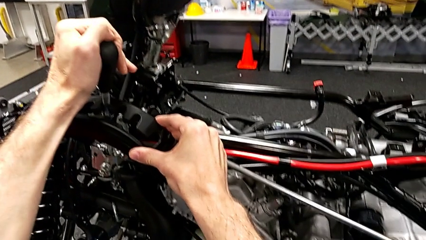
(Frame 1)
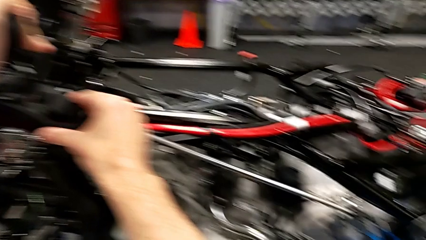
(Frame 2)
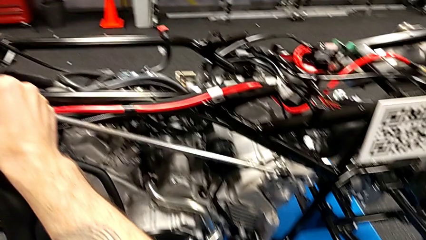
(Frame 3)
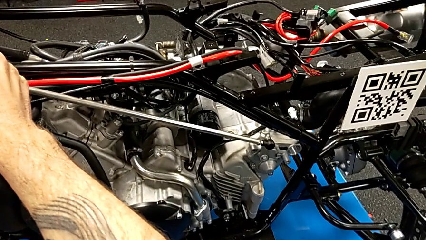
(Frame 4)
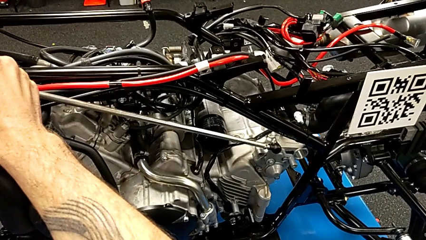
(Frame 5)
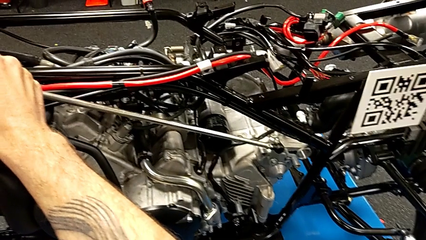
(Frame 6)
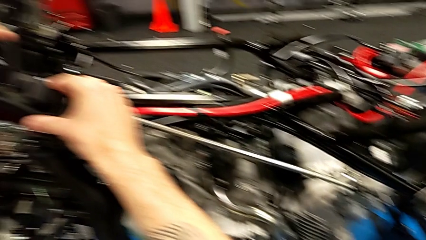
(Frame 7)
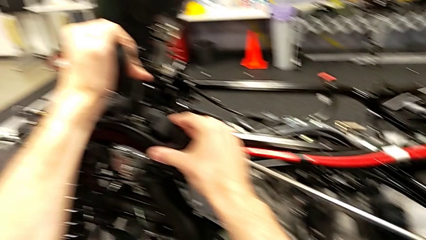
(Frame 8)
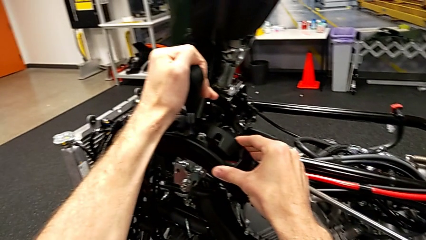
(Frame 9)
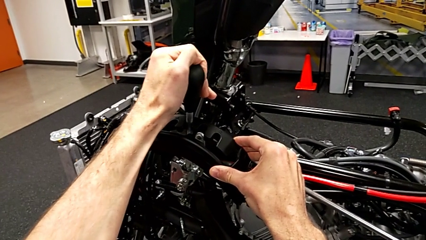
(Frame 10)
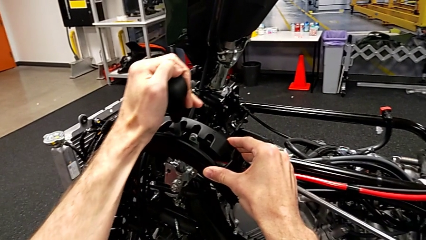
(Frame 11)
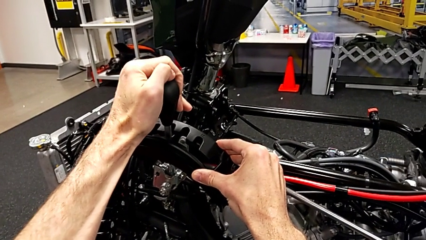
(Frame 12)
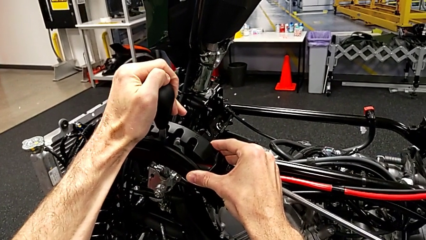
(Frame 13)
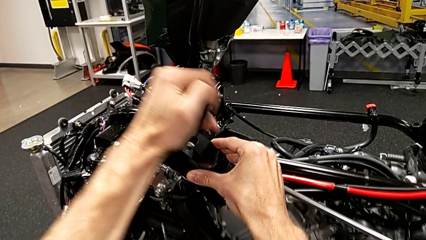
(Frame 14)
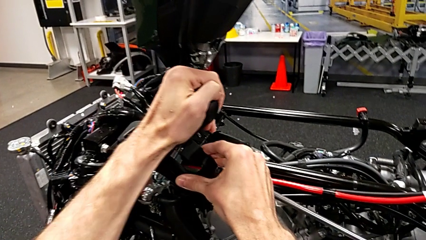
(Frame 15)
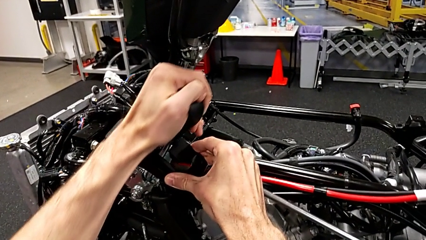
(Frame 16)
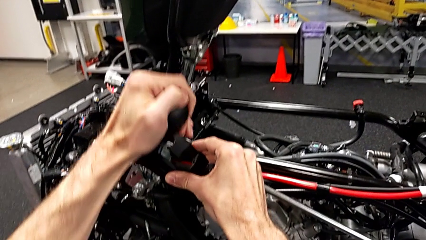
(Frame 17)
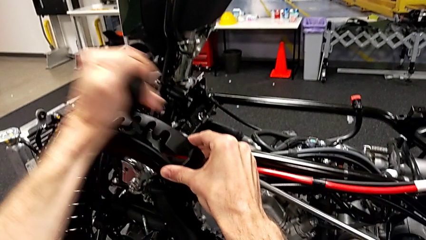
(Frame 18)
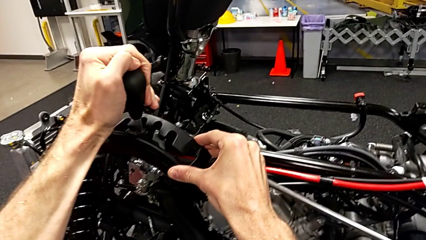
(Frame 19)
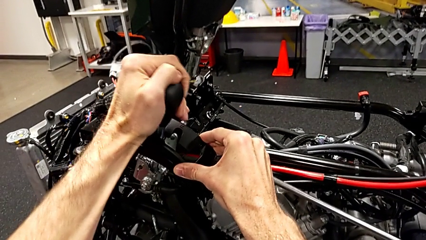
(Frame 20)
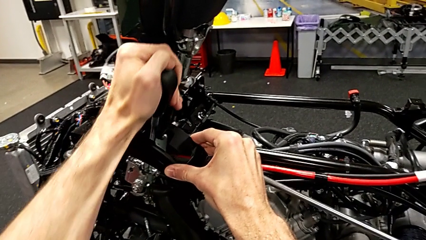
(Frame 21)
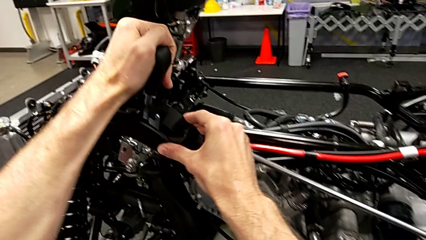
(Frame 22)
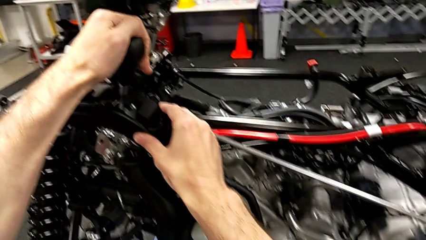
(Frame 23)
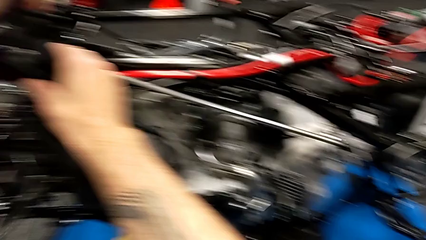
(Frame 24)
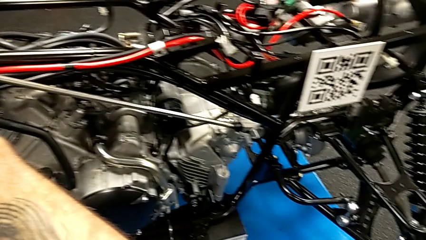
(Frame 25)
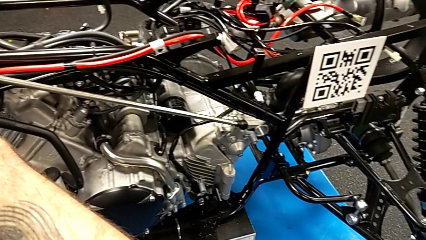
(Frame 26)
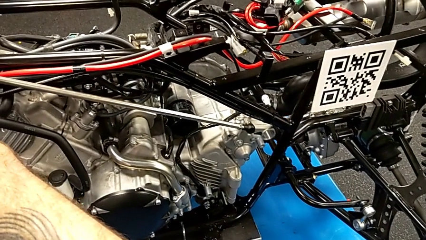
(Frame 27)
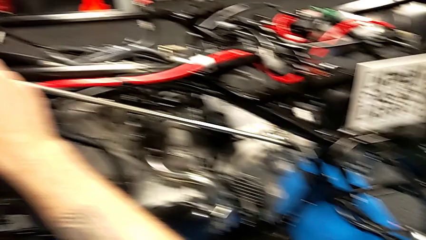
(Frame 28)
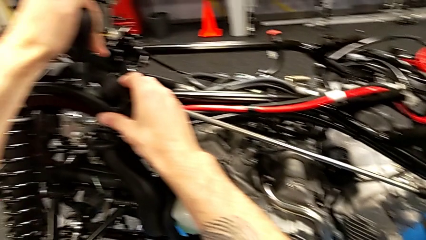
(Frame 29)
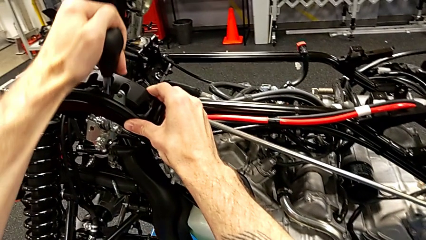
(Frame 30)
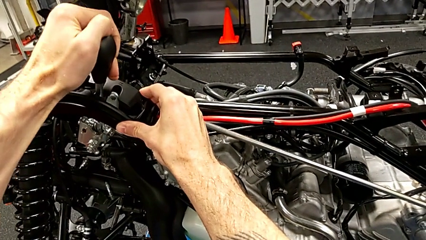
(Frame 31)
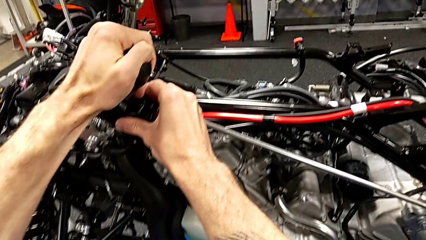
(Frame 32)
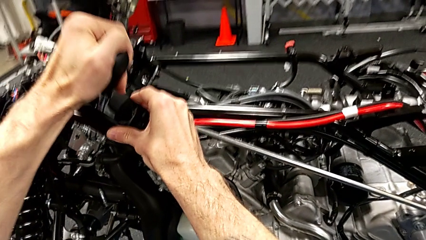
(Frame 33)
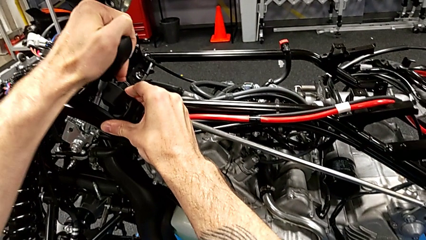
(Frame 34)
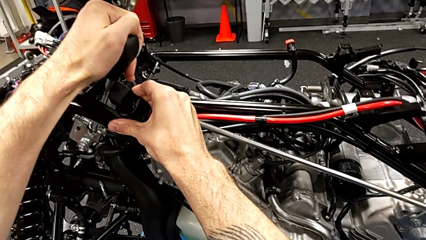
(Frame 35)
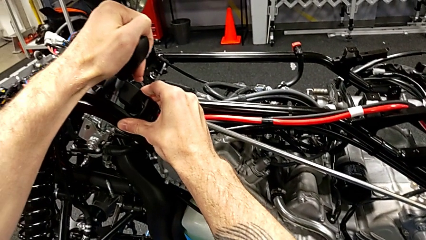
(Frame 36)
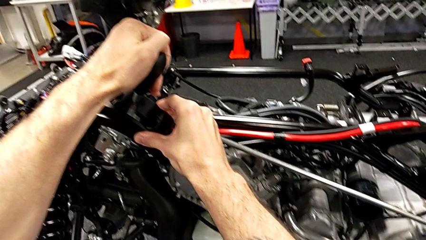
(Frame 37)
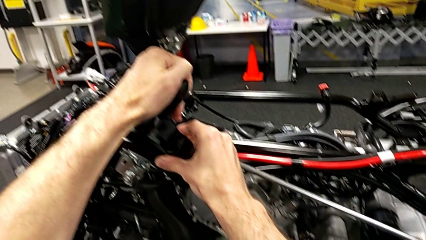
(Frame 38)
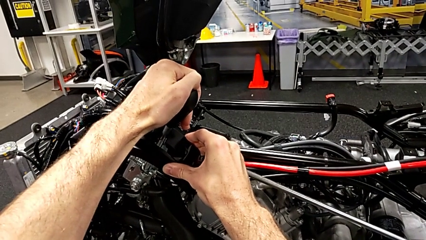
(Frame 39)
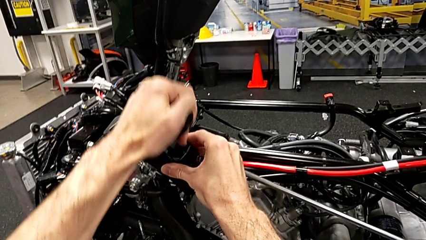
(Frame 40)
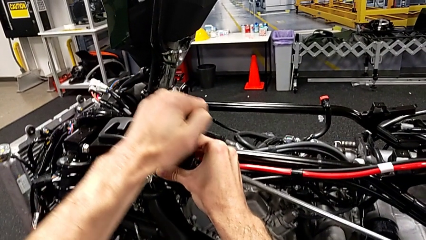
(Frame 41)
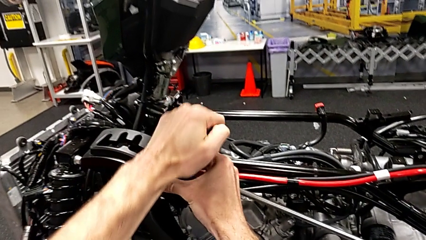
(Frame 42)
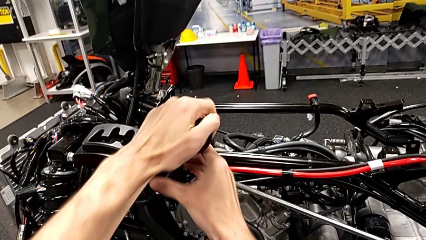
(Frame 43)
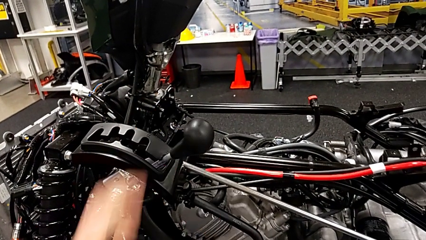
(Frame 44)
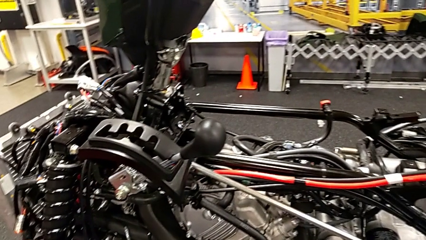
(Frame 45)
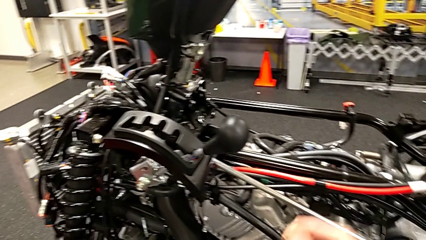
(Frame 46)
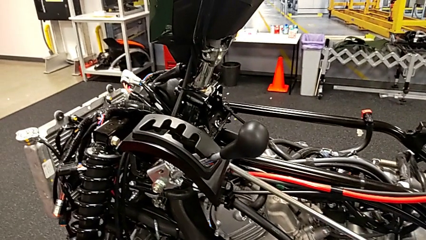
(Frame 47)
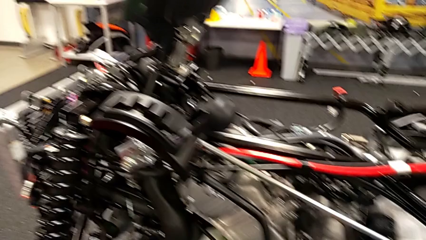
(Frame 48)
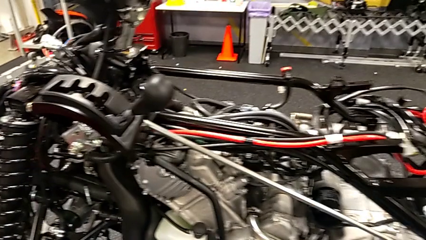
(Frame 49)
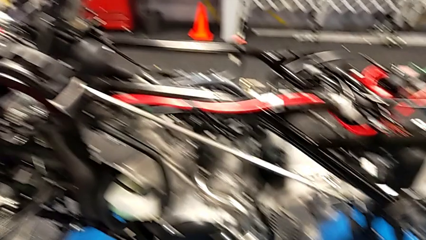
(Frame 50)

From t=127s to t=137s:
The camera wearer is validating the lever. They keep shifting the lever.

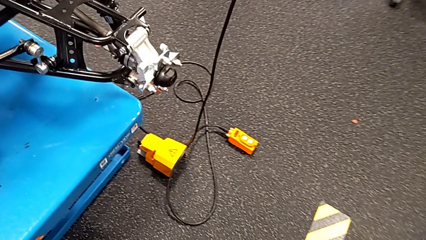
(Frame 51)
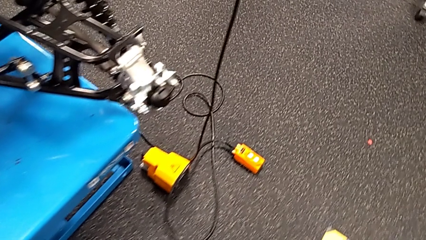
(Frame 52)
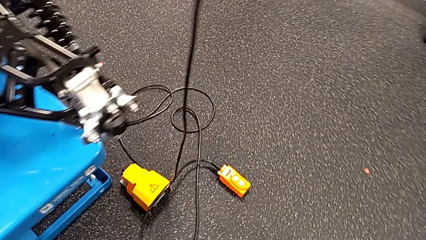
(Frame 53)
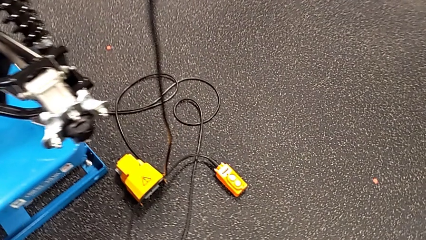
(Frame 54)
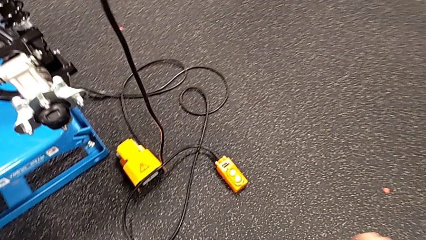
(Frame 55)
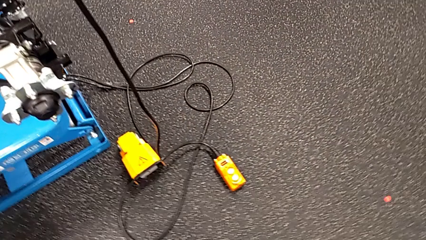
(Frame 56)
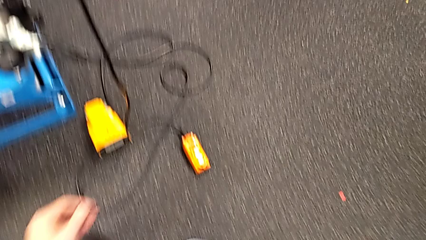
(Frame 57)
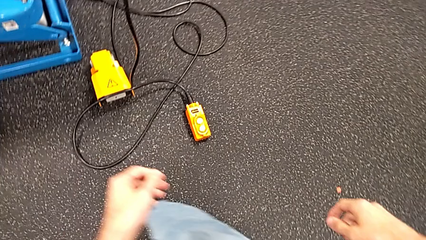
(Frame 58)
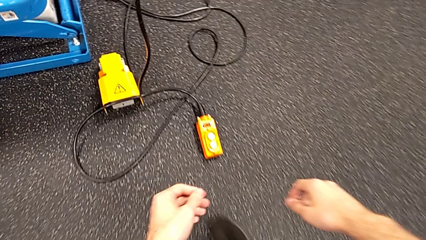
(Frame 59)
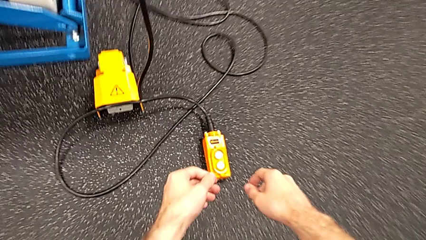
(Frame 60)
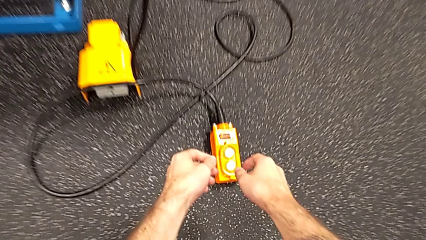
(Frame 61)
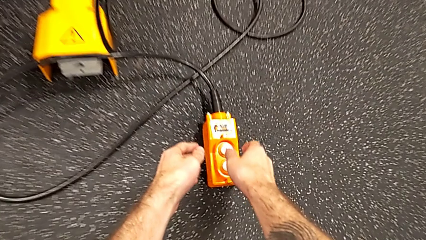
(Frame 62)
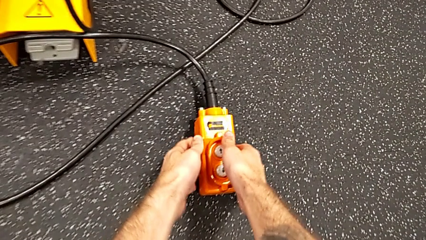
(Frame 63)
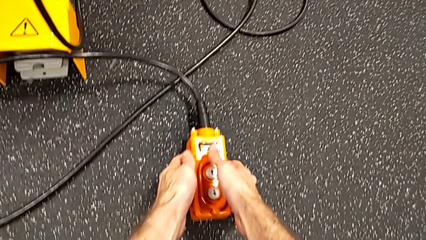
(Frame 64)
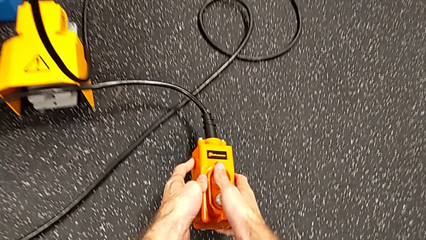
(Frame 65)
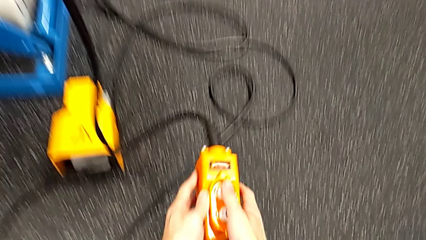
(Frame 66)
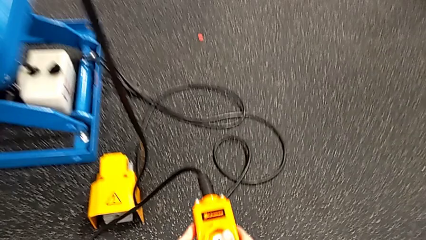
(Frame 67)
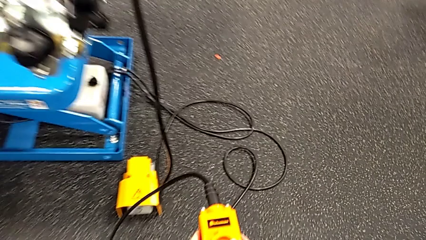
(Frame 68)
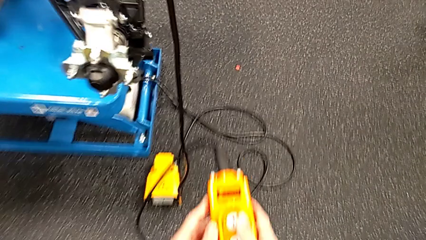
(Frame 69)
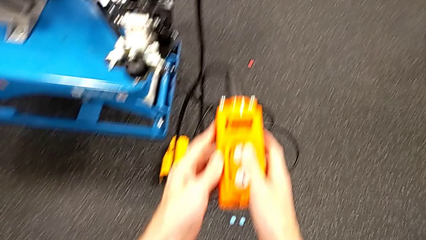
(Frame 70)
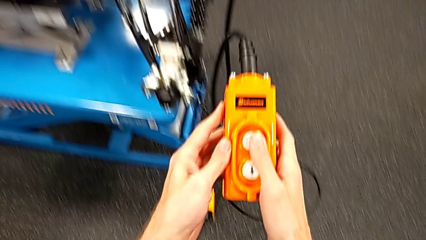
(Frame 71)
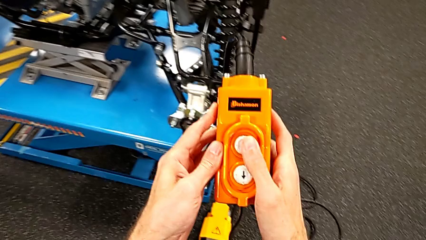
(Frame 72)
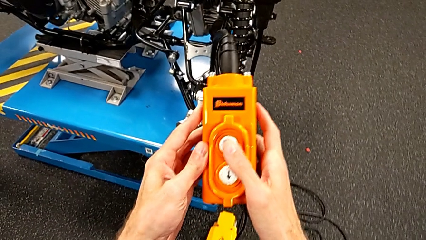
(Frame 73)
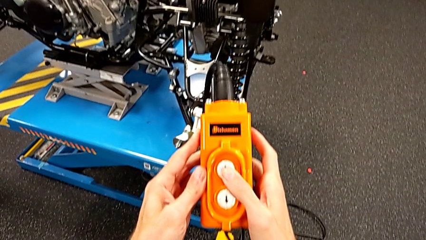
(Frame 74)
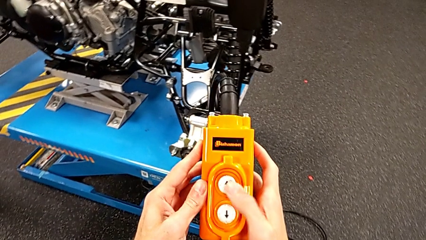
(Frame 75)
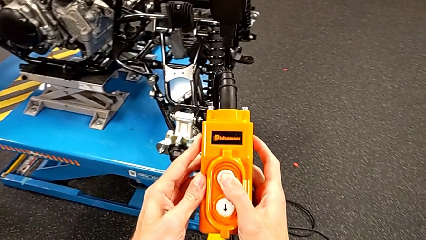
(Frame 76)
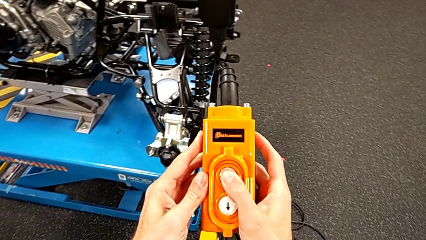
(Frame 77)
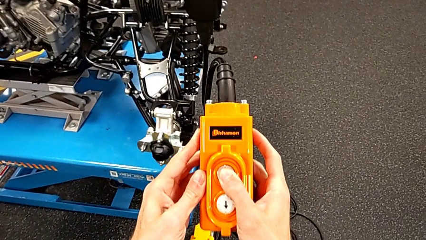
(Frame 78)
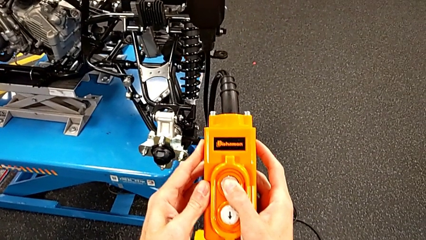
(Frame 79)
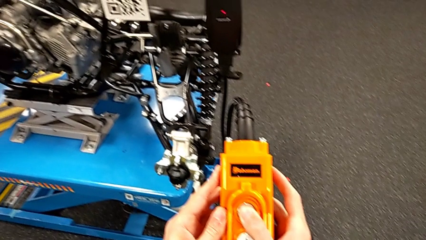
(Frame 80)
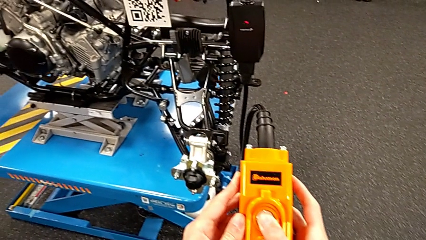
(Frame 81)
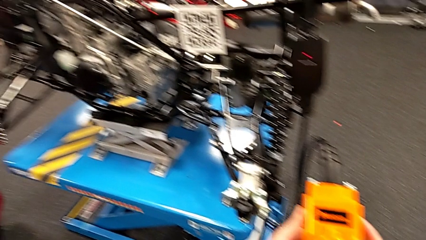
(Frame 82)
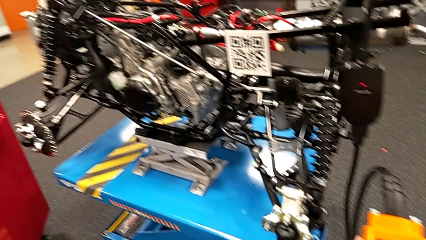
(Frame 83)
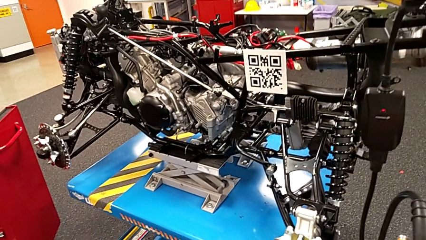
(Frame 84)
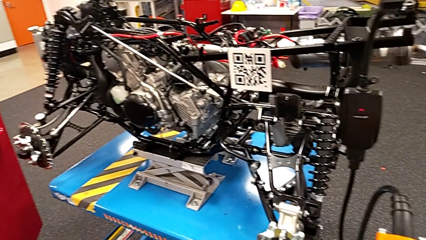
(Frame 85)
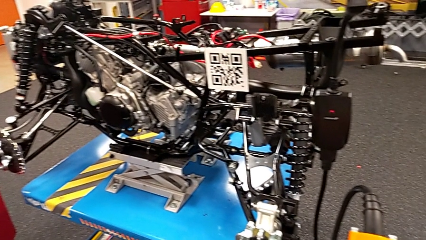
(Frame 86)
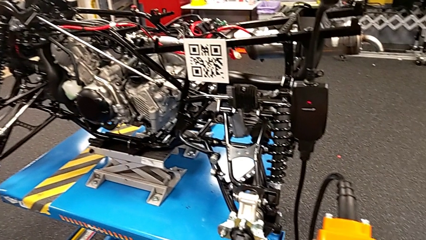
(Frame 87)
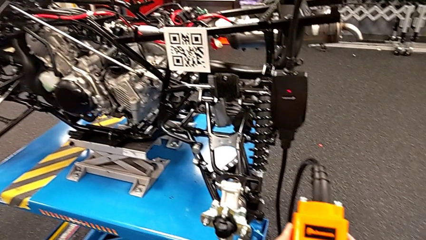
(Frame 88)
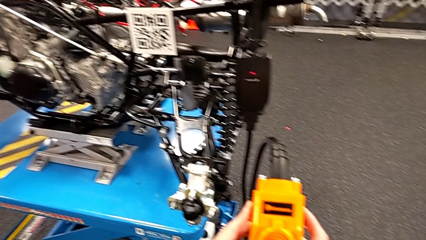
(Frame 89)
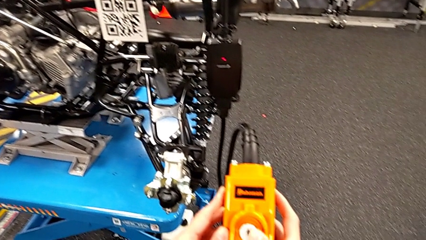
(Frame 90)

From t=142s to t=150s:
The camera wearer is using the remote to lift the table with the motorcycle. They grab the orange remote, lift the remote and press the button up.
